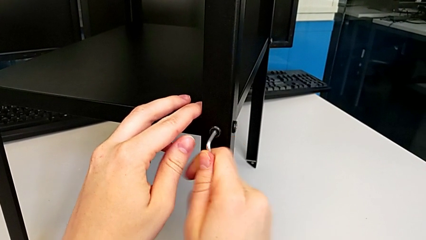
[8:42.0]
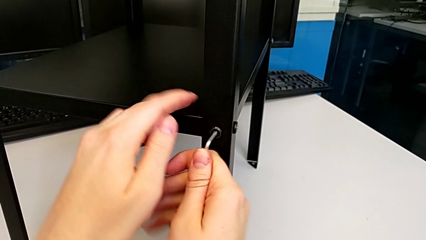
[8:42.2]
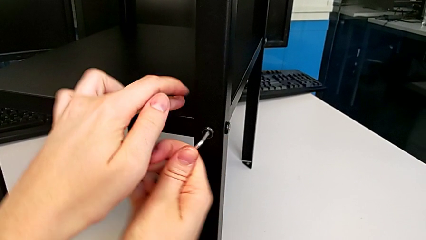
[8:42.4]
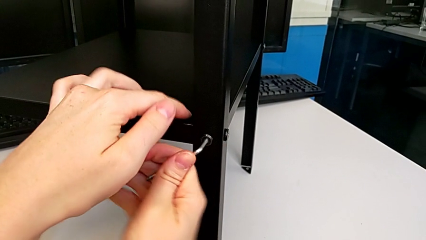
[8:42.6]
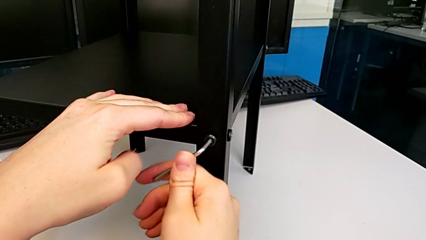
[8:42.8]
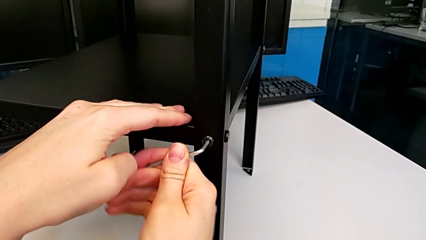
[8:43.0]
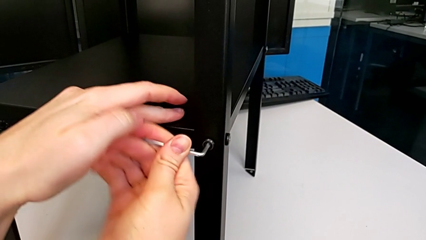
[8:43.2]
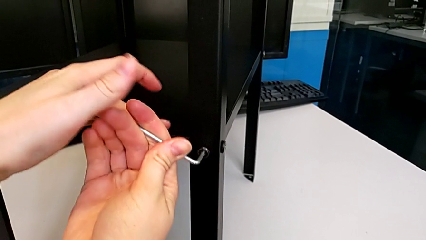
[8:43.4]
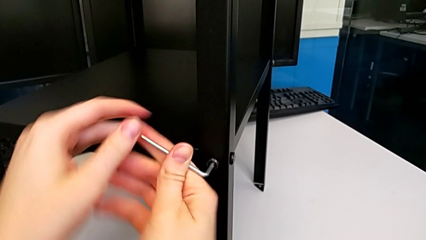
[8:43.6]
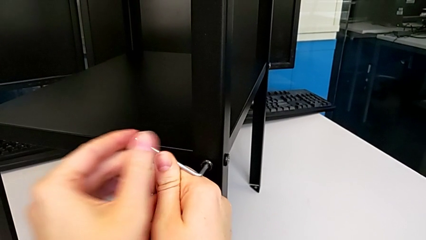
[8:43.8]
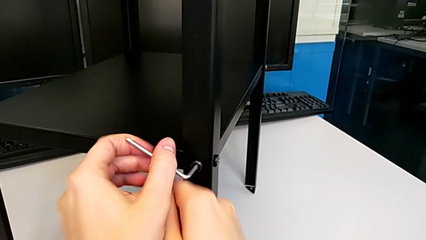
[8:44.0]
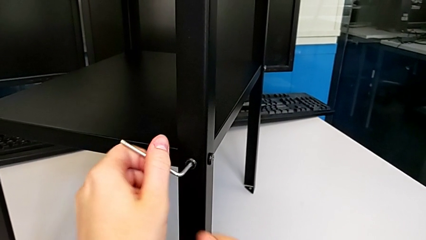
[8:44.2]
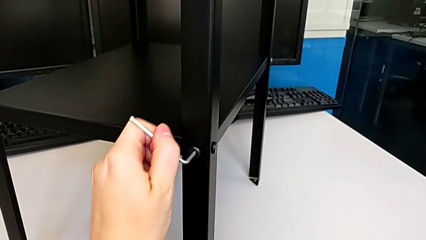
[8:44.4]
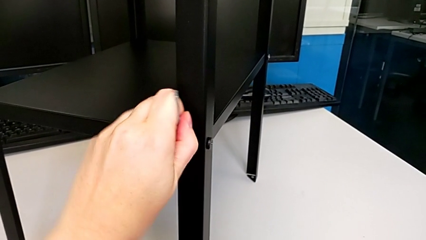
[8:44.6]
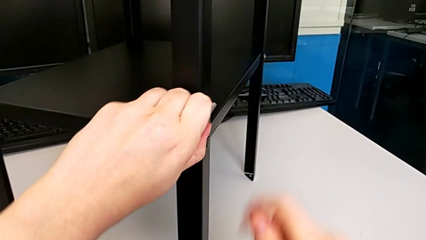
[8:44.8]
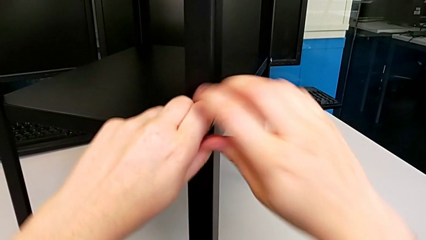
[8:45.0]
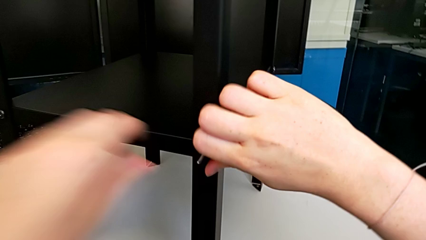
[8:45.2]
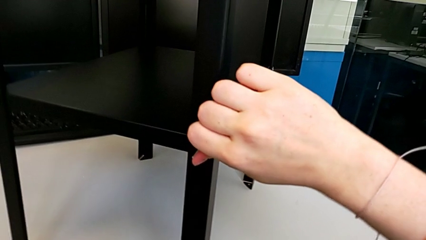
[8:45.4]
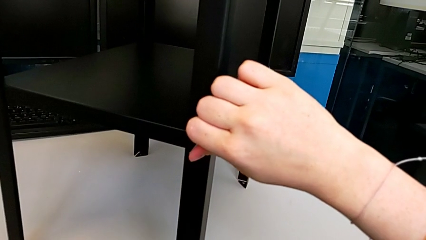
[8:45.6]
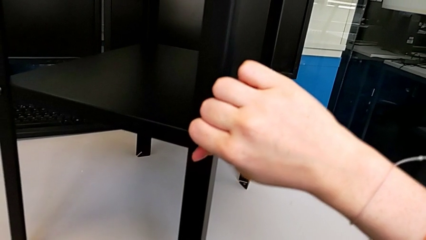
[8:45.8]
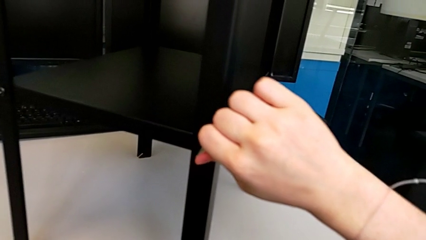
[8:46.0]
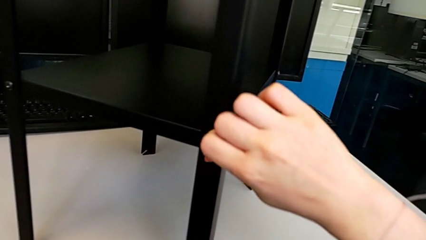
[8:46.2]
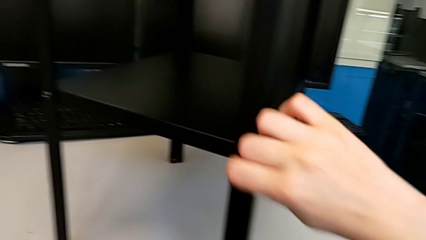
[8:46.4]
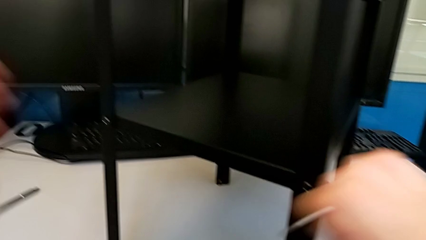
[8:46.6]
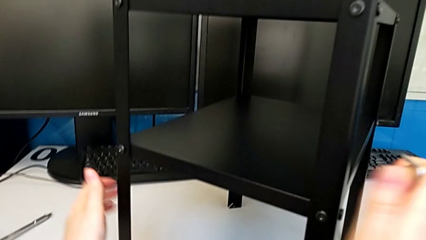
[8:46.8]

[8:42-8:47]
The camera wearer is tightening the hex socket heads on the second leg. They keep screwing the fourth hex socket head.

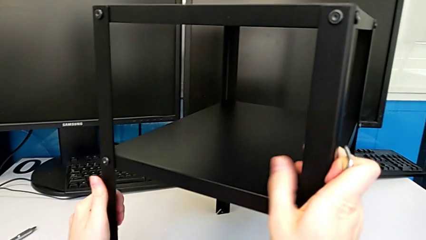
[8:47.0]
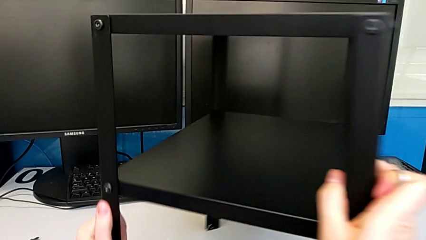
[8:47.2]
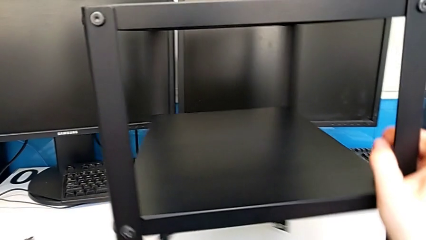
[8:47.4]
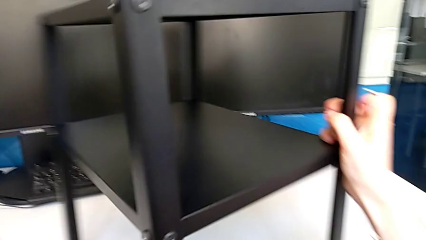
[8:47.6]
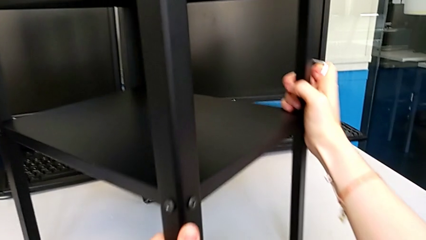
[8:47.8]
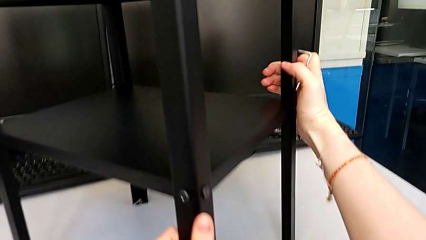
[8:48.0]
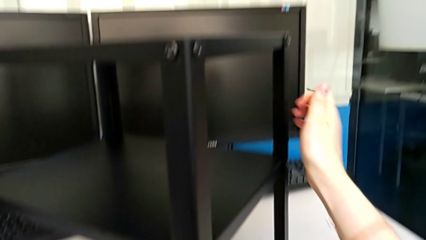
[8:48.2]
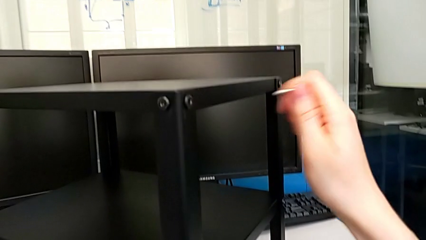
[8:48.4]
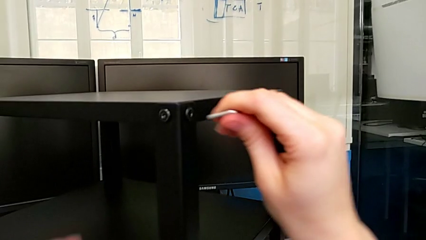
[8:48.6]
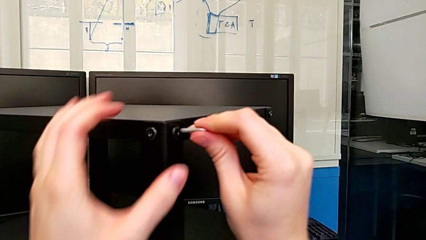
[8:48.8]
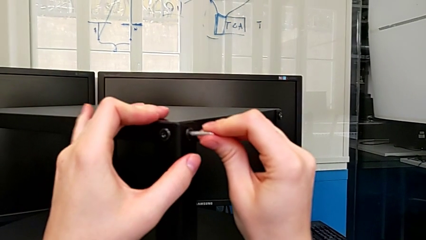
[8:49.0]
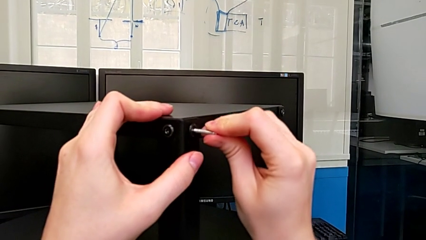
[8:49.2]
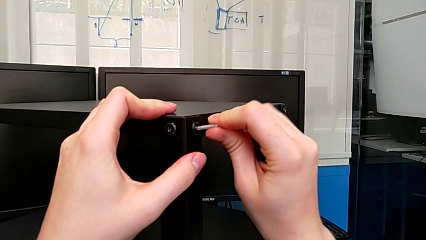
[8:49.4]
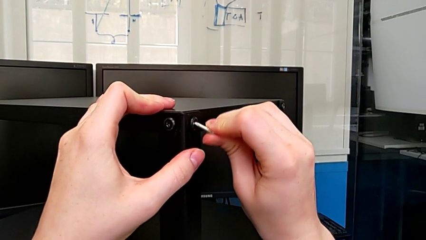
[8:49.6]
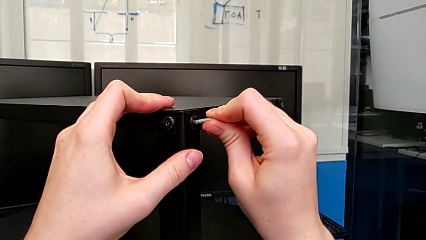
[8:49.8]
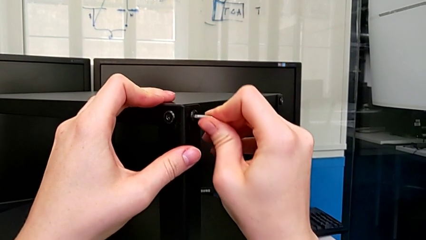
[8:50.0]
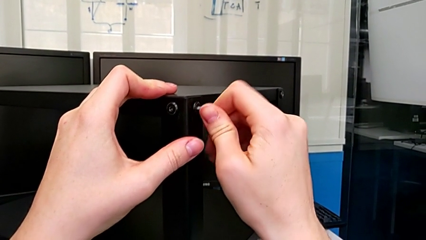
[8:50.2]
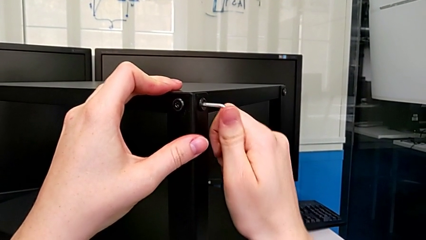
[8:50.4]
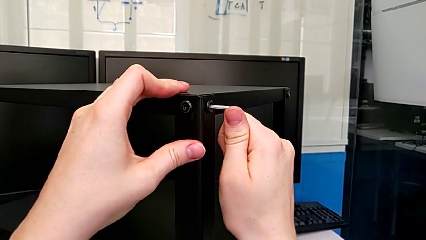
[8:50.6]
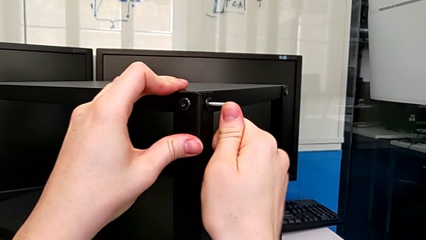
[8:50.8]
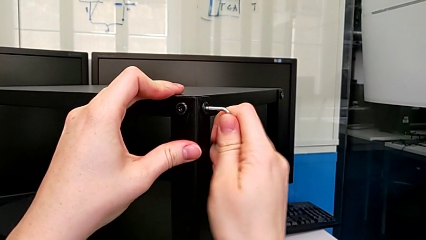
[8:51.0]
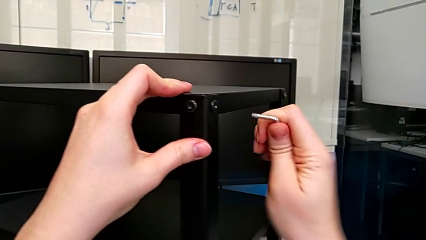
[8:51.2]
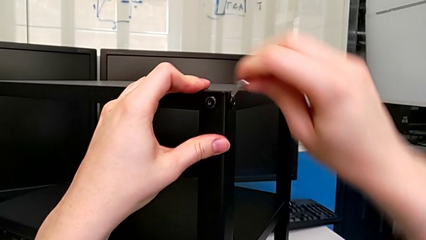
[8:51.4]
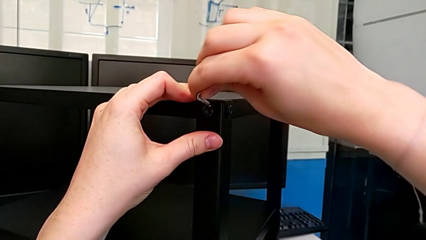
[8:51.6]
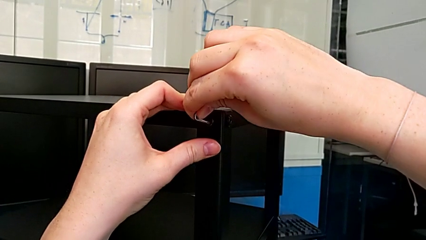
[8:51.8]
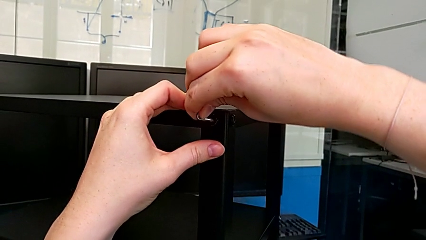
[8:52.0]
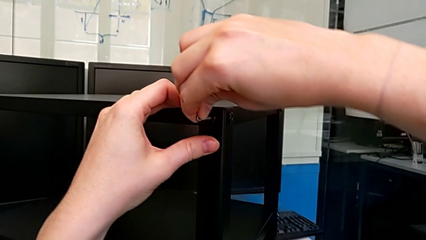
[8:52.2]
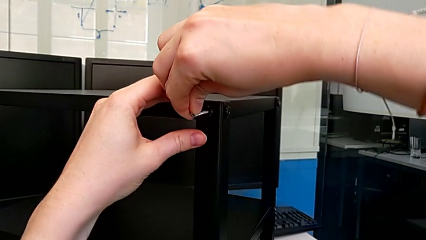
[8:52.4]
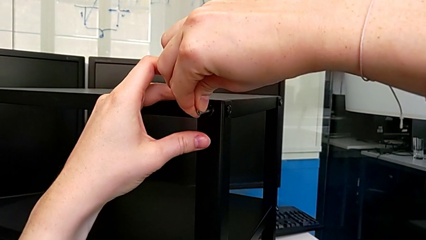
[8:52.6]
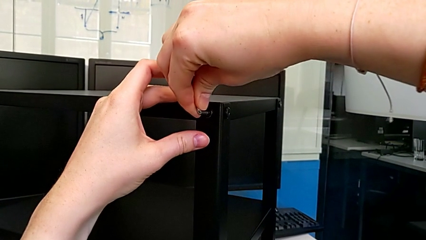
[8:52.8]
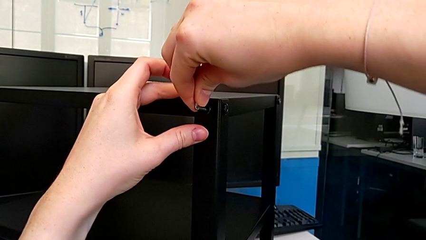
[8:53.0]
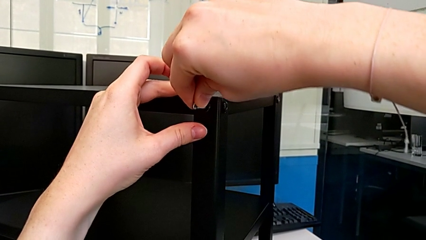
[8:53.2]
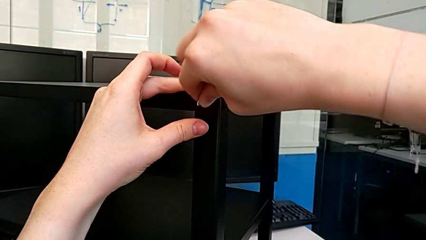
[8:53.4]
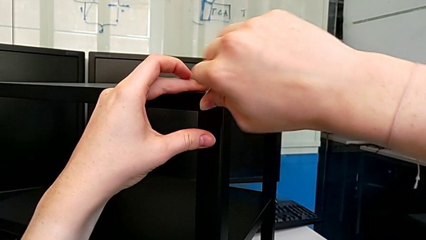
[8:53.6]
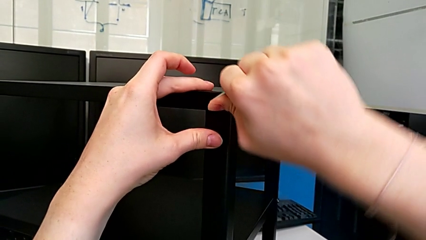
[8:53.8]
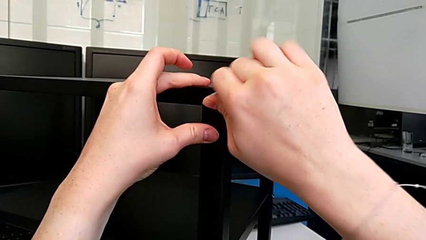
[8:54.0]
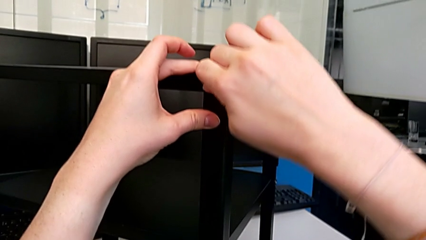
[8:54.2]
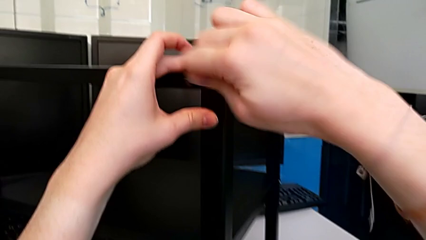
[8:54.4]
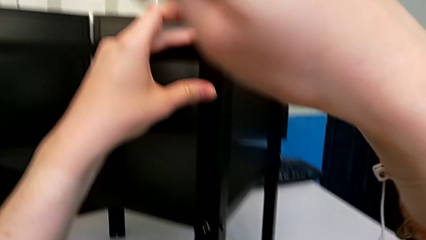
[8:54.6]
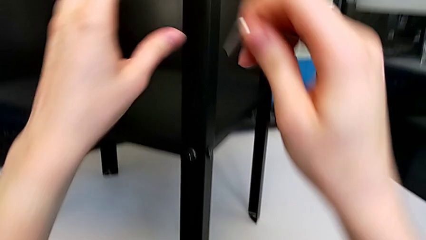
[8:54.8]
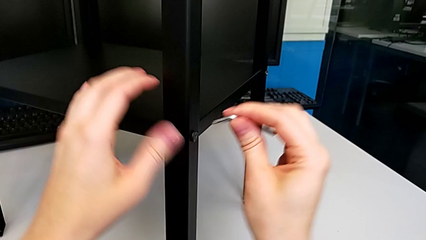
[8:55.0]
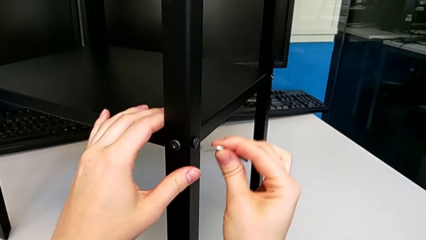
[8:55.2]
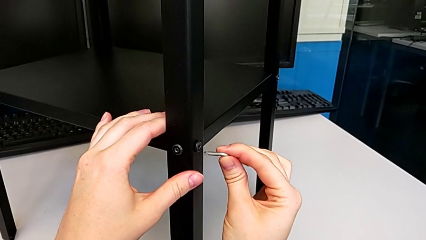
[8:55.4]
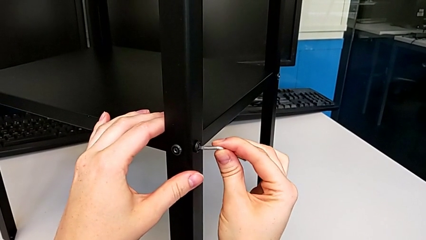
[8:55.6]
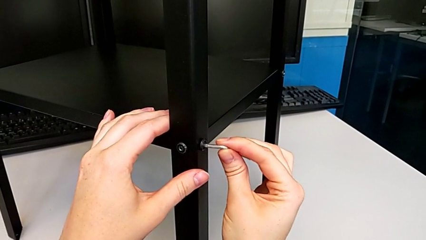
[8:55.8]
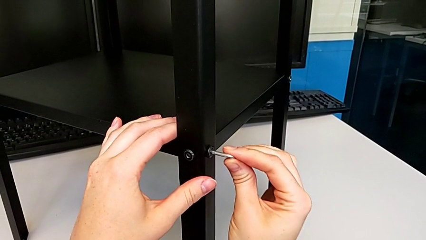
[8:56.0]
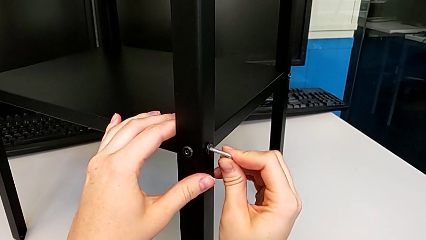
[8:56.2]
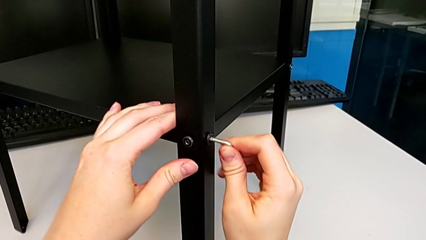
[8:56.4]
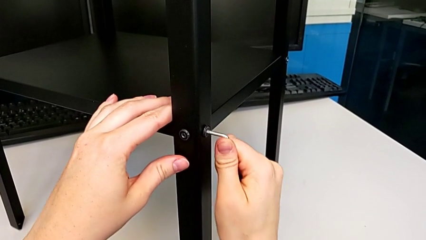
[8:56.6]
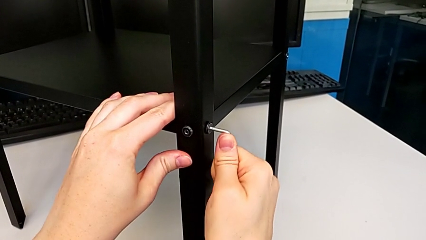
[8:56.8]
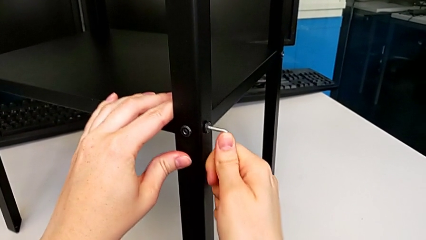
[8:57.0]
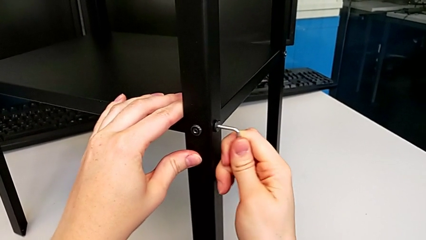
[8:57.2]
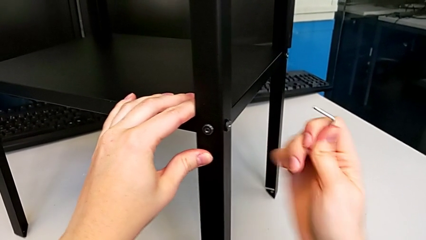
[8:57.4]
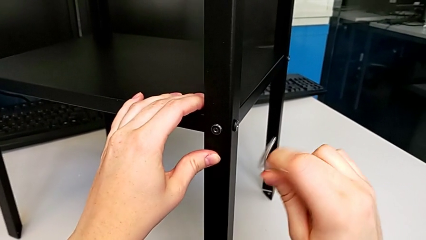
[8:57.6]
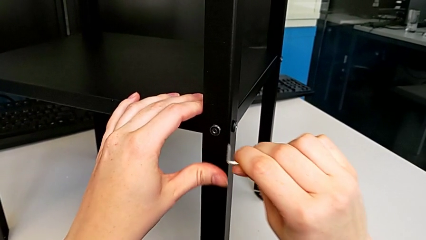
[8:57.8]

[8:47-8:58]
The camera wearer is tightening the hex socket heads on the third leg. They rotate the tray, screw the first hex socket head, screw the second hex socket head and screw the third hex socket head.
